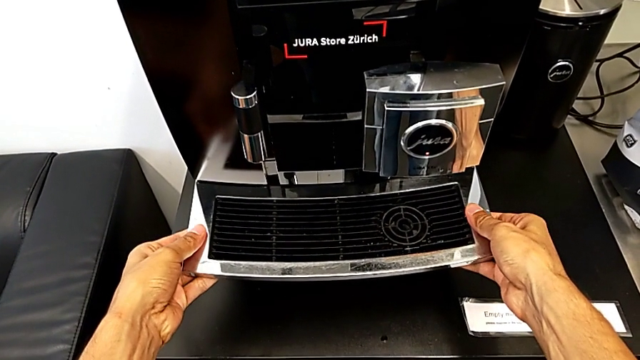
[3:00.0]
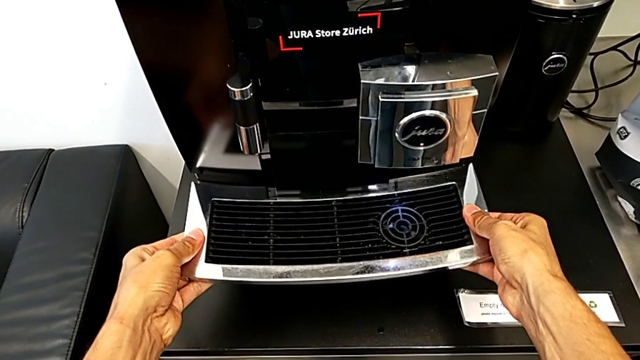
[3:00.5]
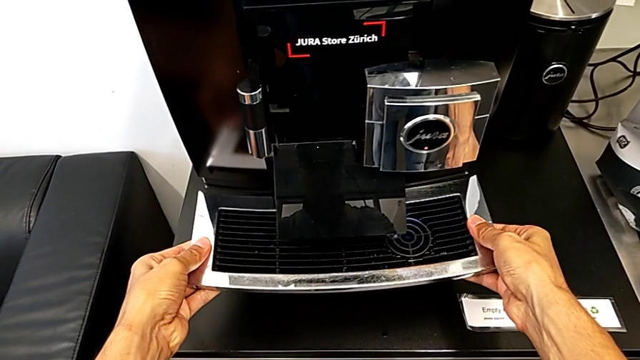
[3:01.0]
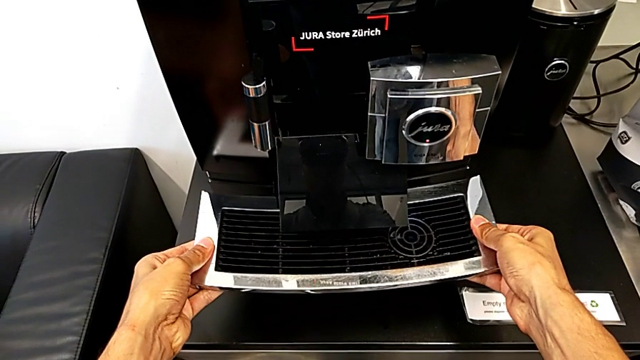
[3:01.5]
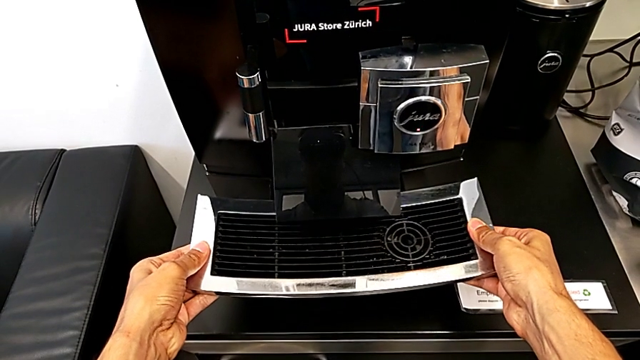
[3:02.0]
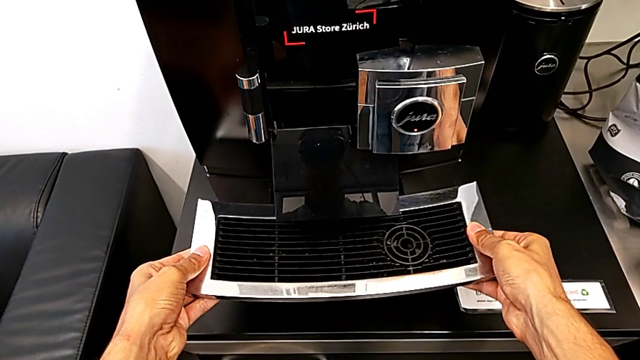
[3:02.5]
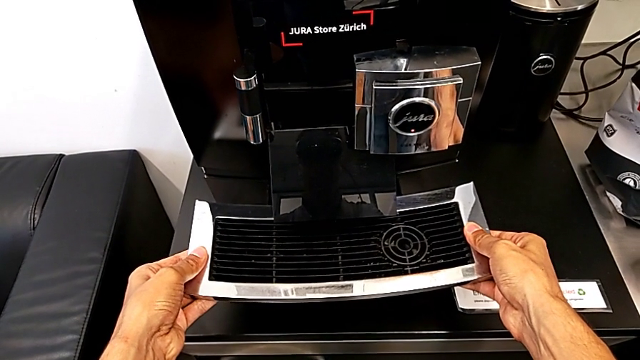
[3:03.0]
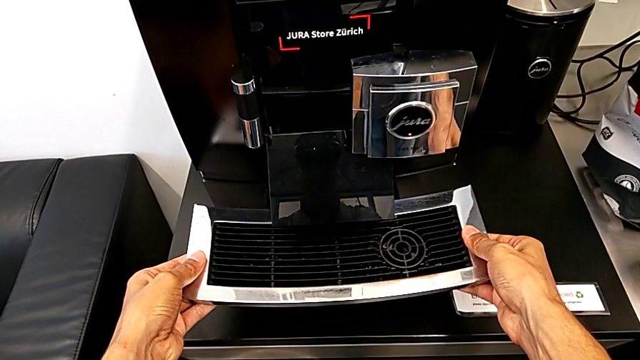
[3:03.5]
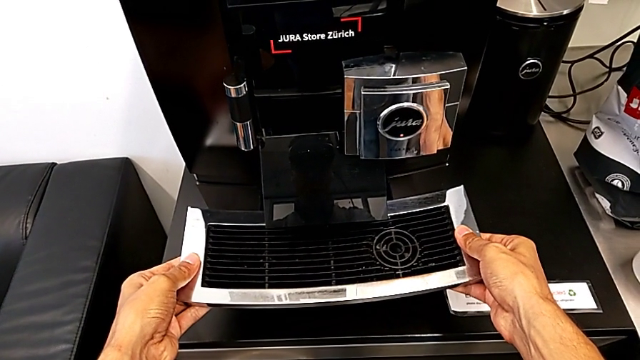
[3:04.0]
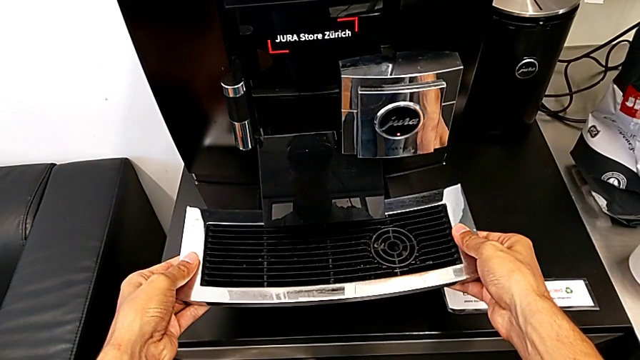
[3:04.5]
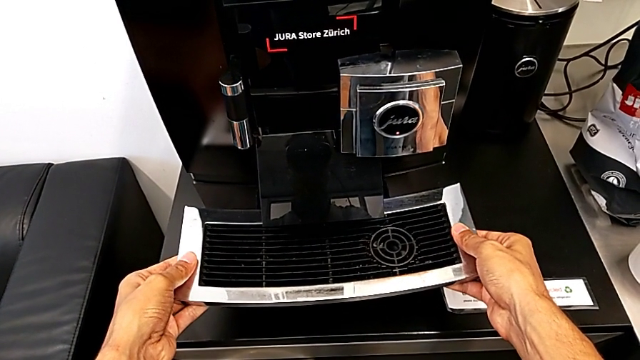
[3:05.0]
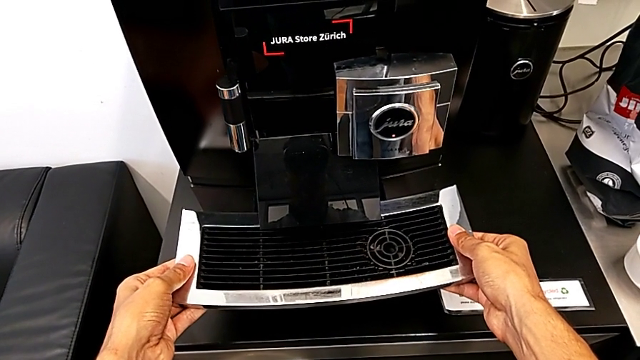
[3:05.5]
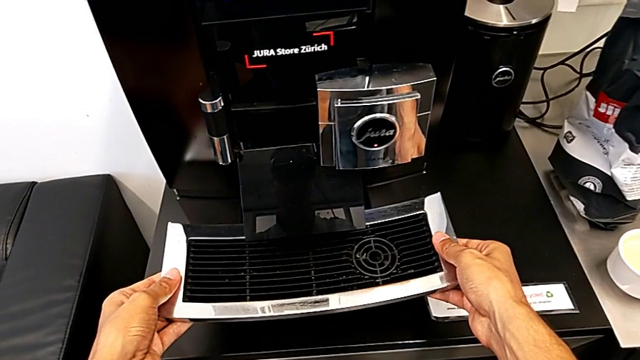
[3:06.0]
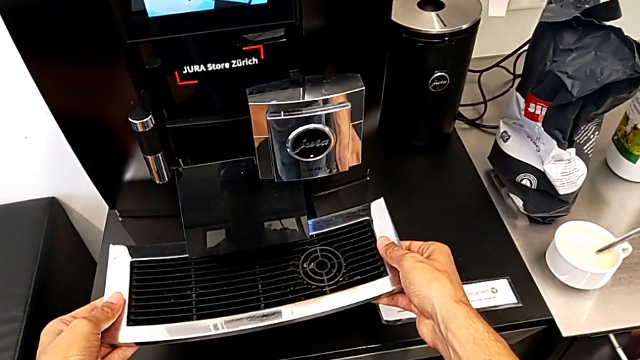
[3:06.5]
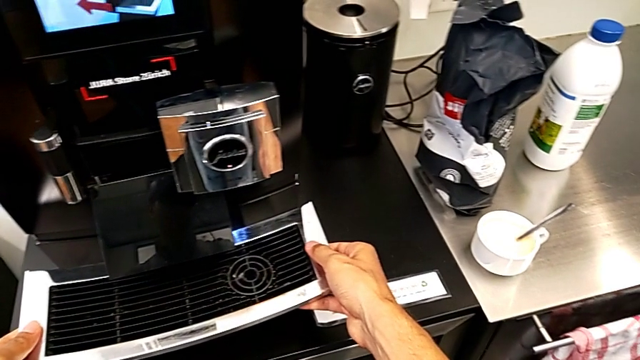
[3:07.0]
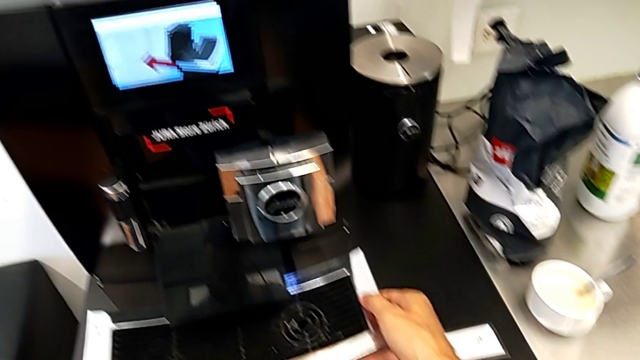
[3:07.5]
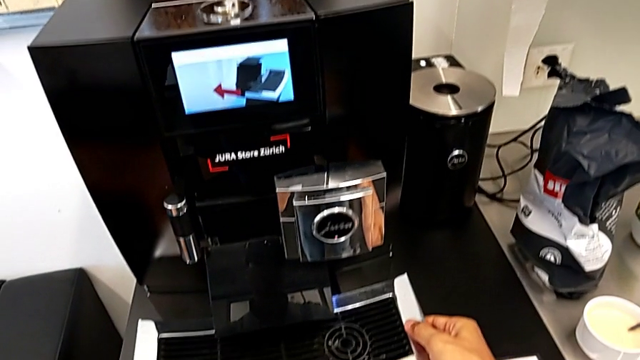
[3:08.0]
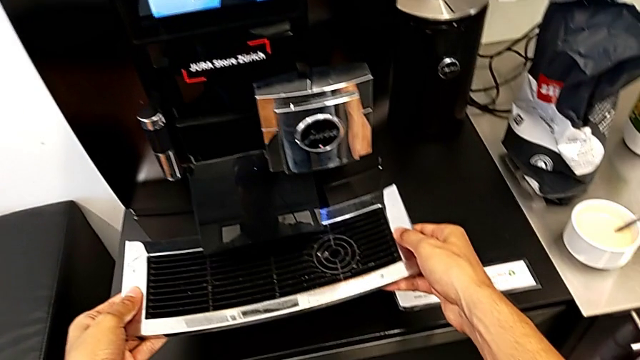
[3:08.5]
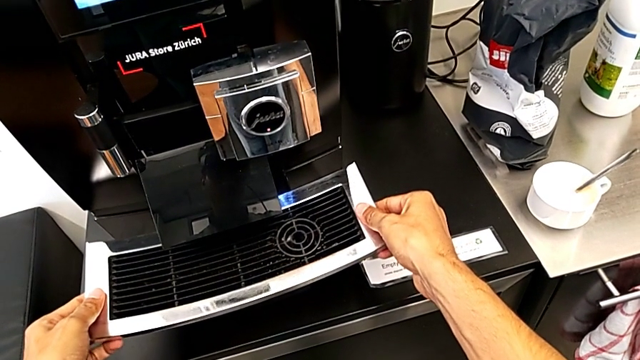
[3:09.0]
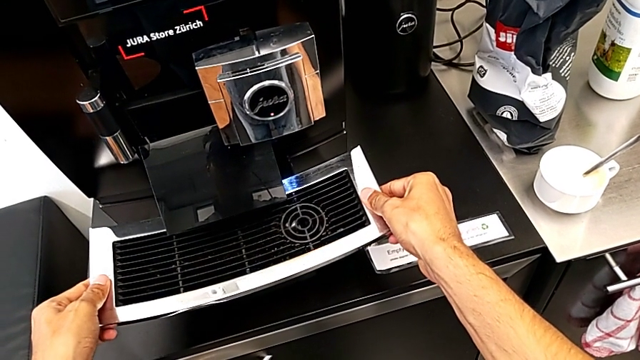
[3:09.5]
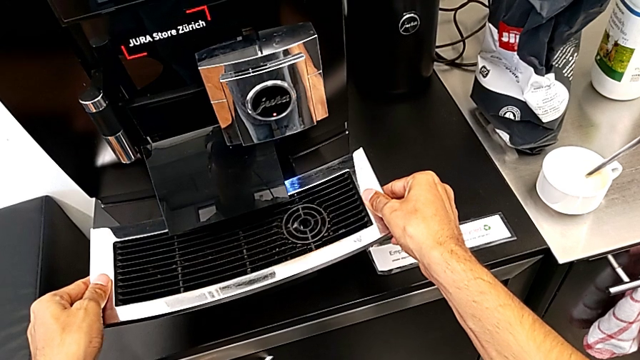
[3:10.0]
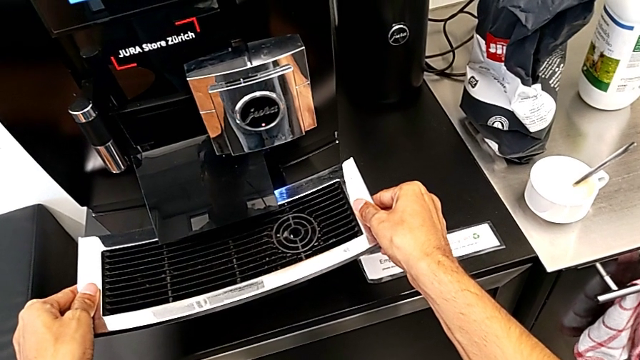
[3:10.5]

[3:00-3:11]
The camera wearer is pulling out the drip tray from the coffee machine. They keep pulling the black drip tray.

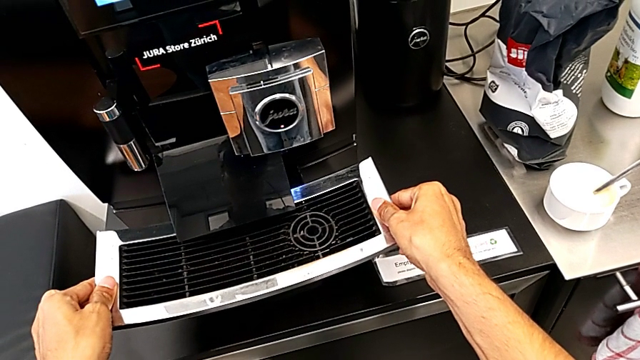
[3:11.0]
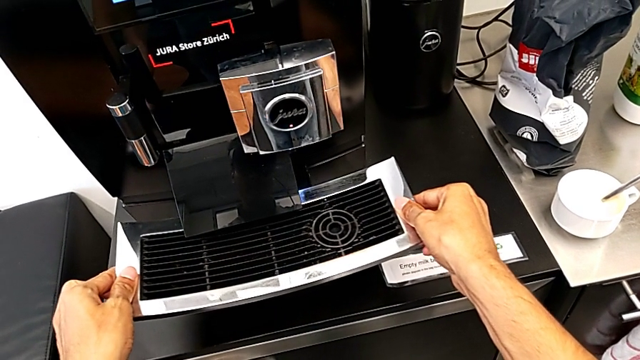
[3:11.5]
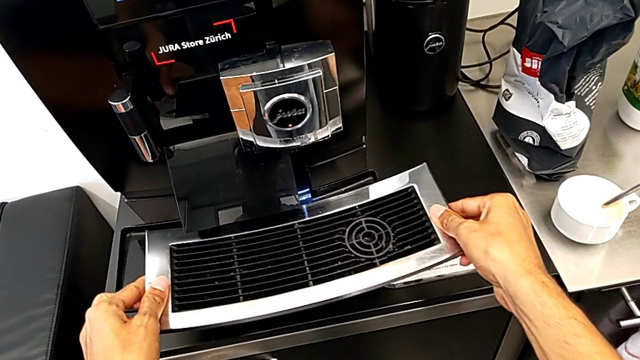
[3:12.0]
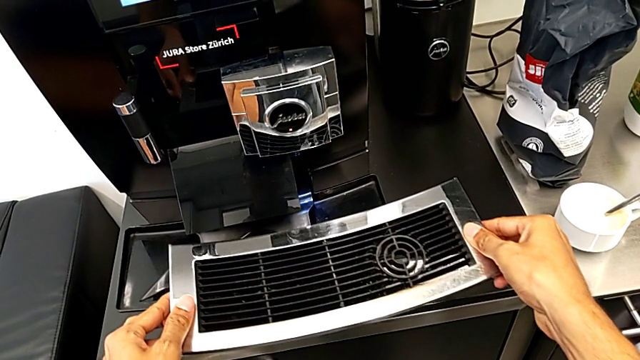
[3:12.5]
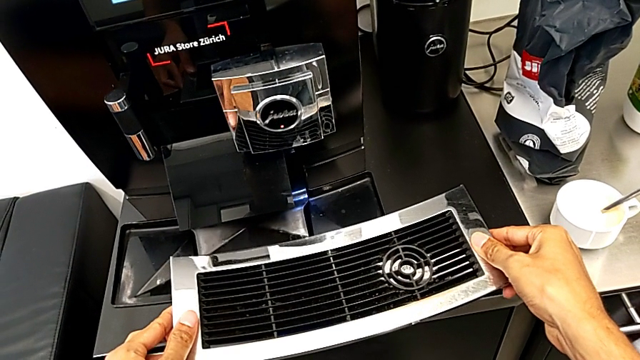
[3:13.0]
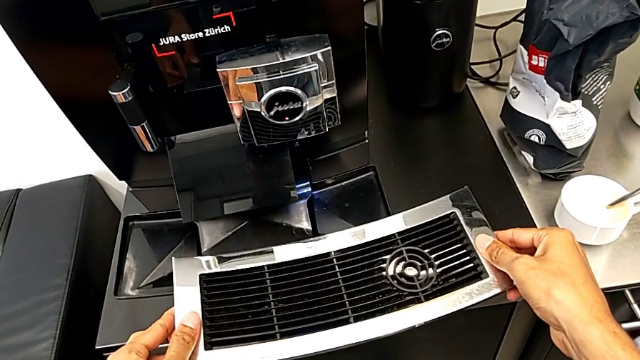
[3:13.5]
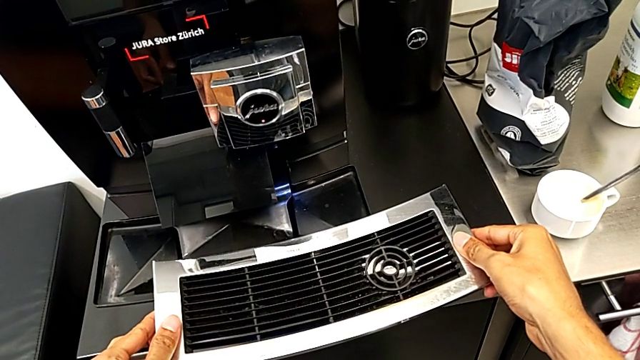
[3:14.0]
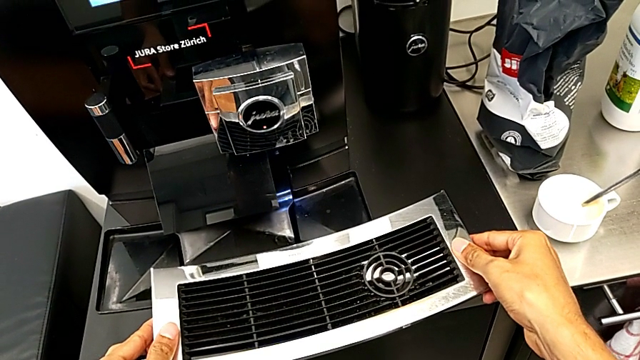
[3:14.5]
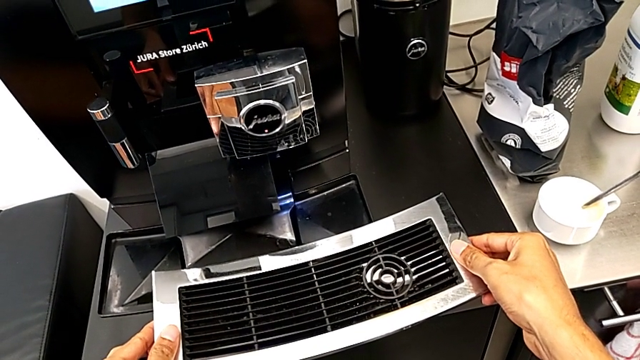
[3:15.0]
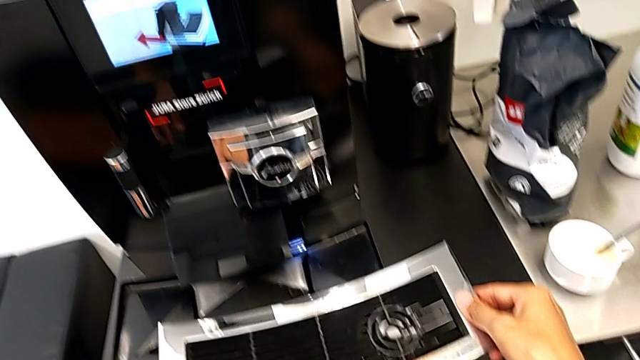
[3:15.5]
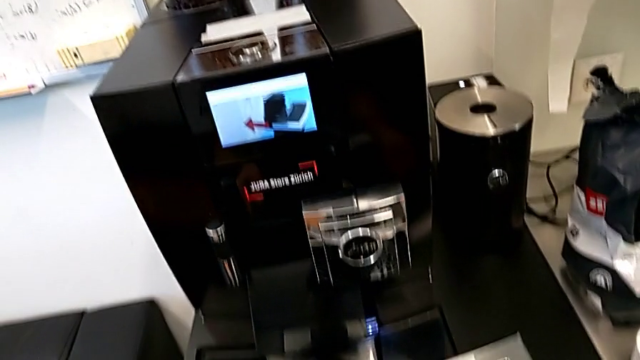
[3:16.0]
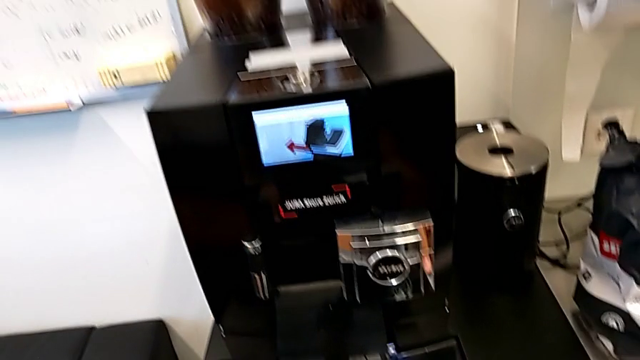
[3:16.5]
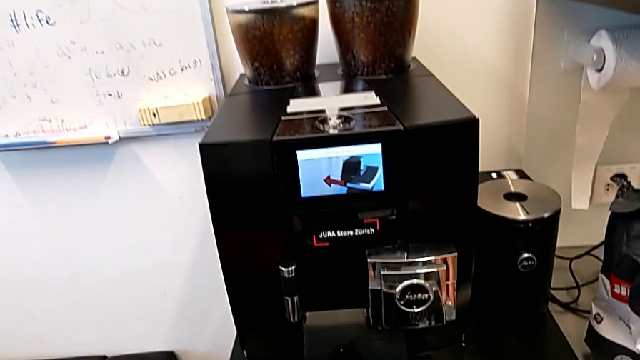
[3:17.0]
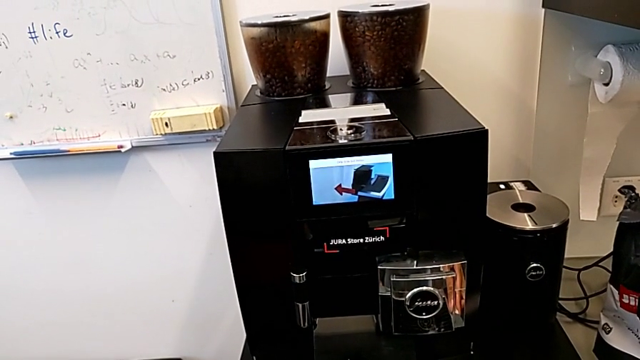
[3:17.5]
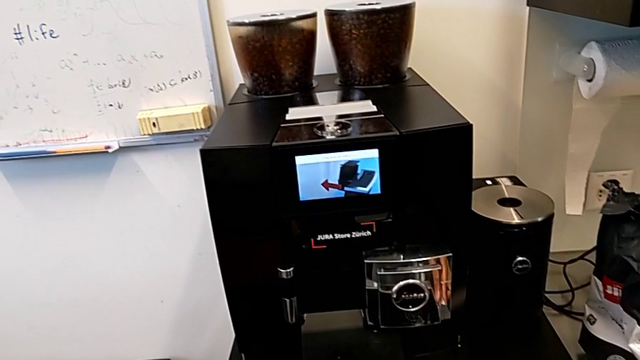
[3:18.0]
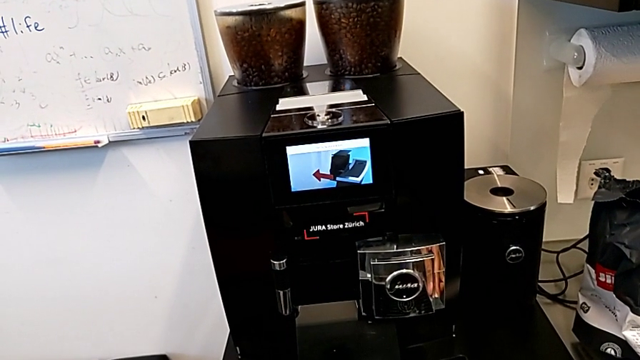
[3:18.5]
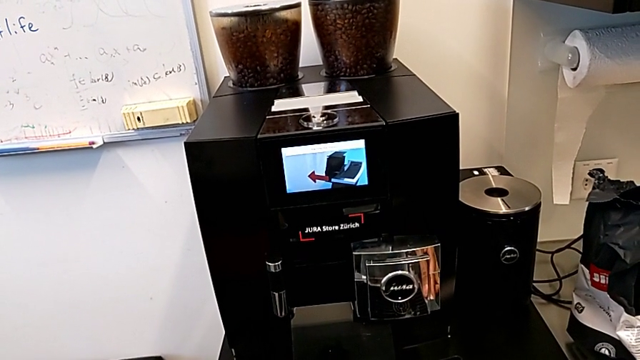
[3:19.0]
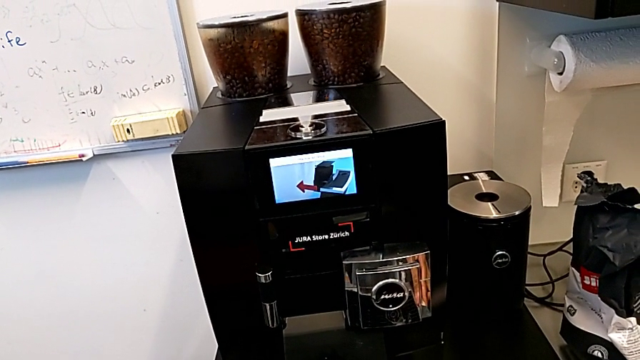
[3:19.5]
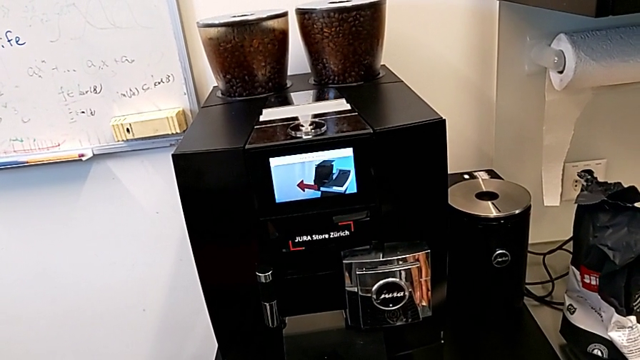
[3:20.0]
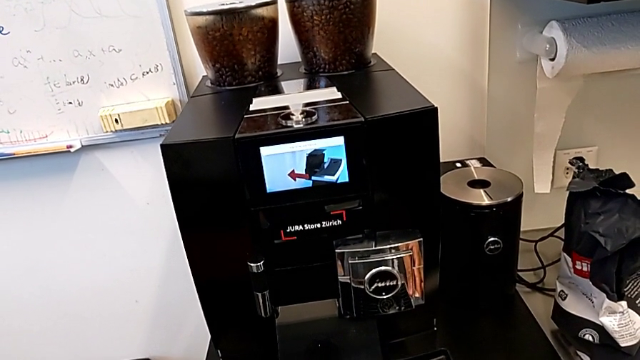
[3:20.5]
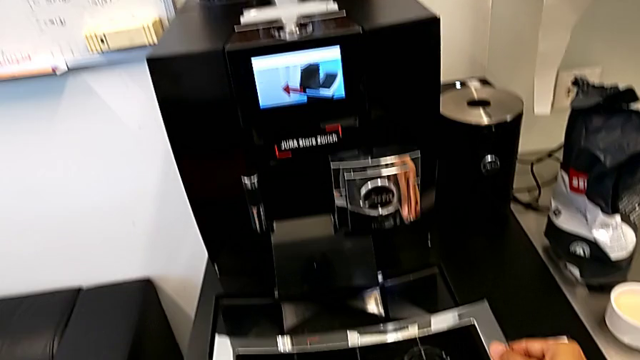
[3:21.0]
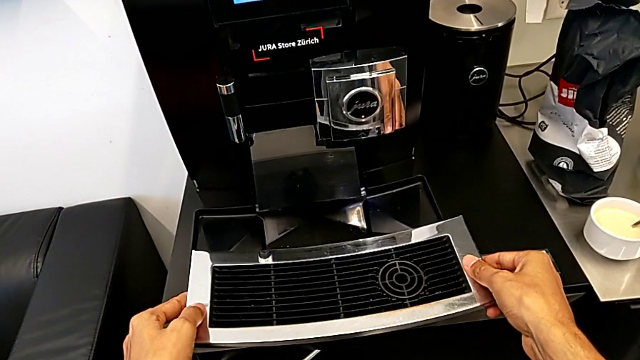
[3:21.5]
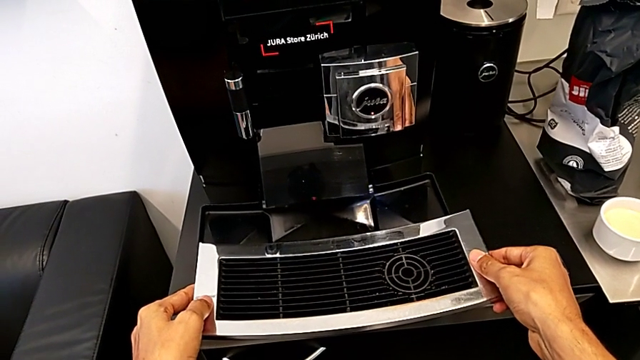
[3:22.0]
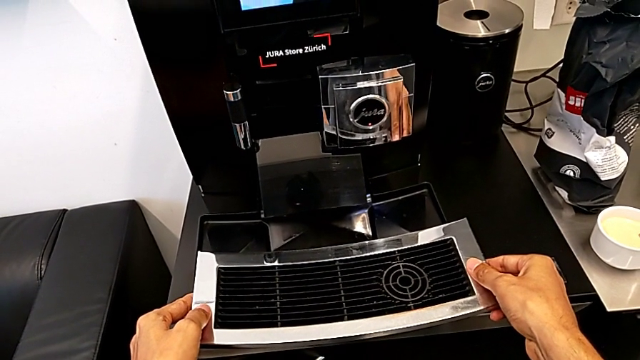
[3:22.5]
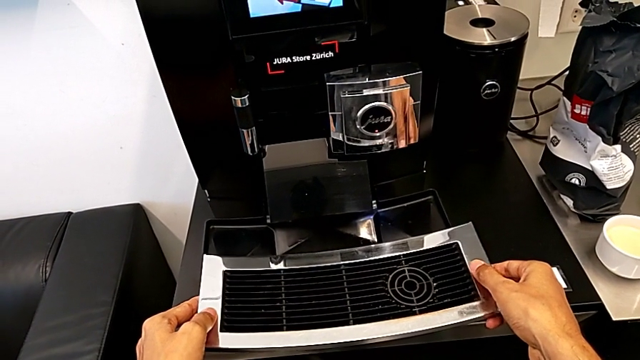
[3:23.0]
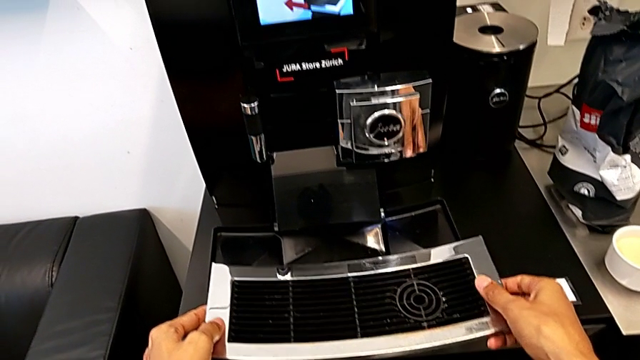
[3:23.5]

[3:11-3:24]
The camera wearer is pulling out the drip tray from the coffee machine. They withdraw the upper drip tray.
